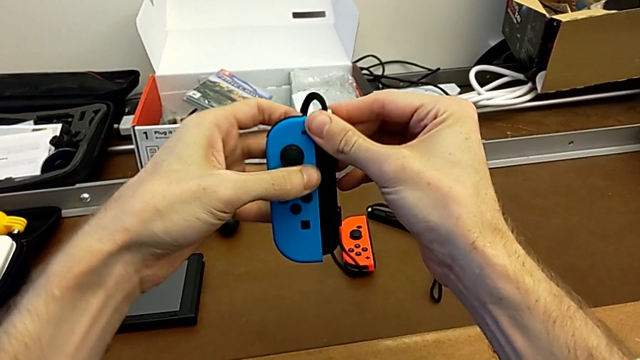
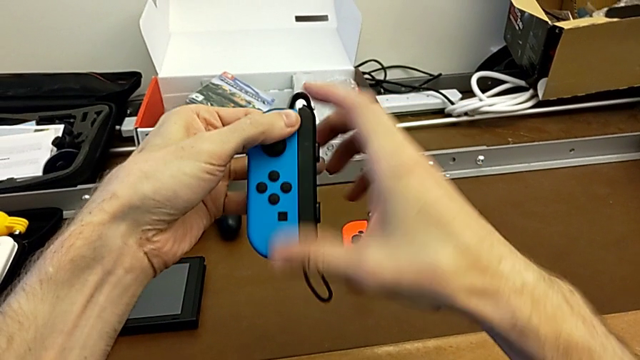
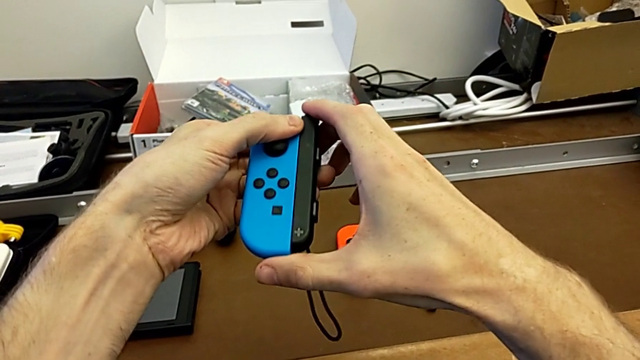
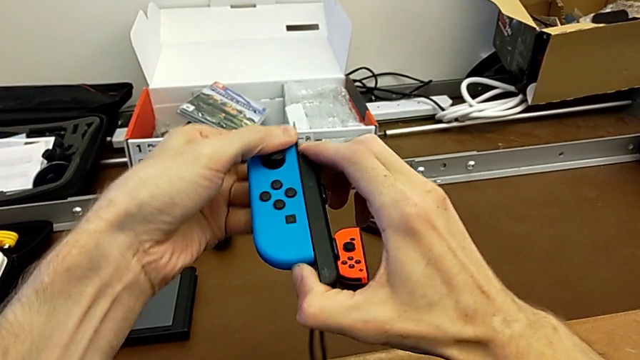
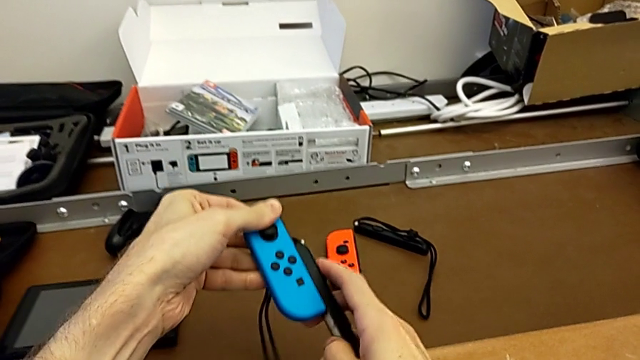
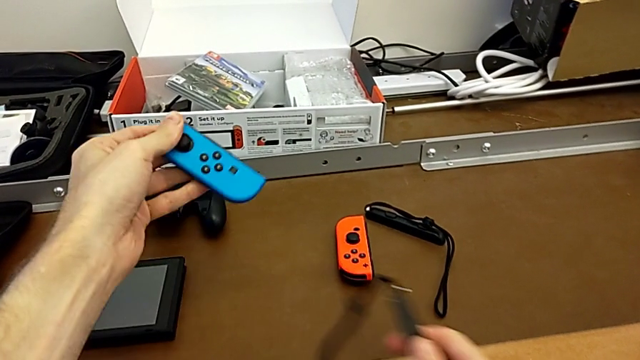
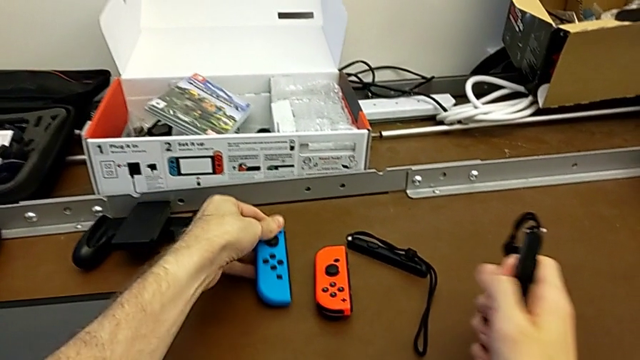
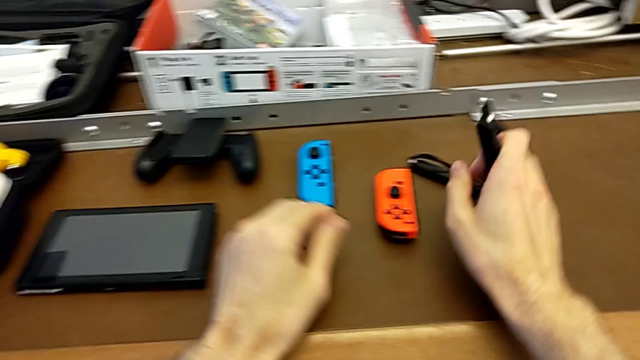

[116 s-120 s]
The camera wearer is disassembling the Joy-Con controllers and the Joy-Con straps. They disassemble the blue Joy-Con controller and place it.

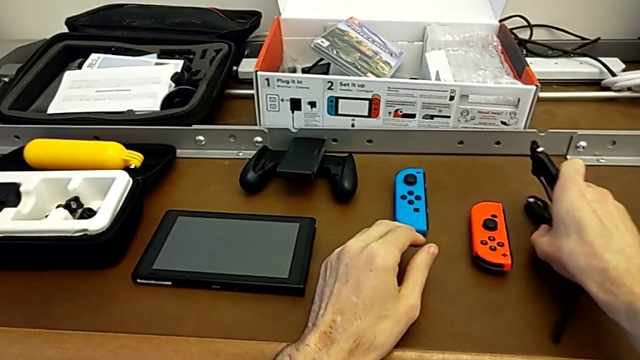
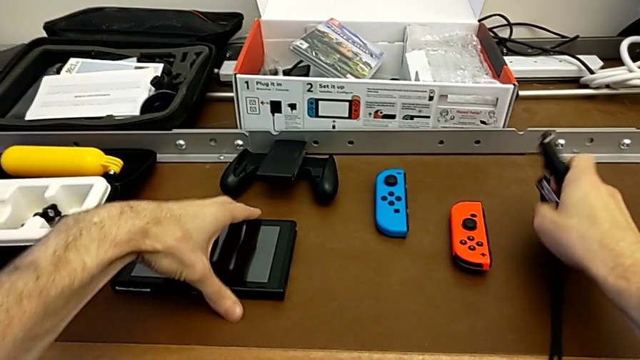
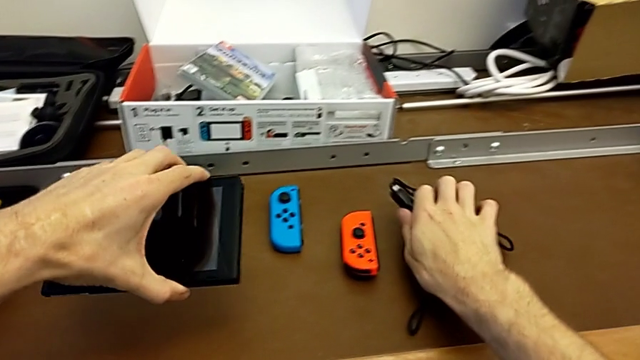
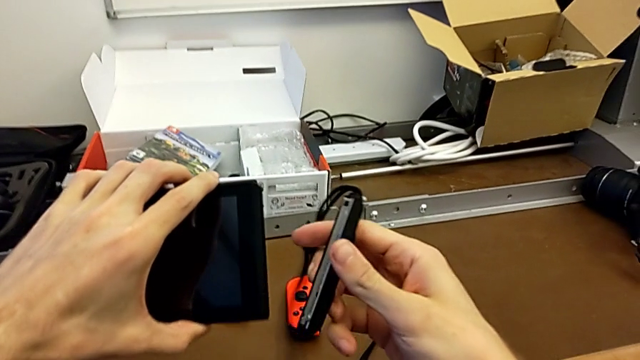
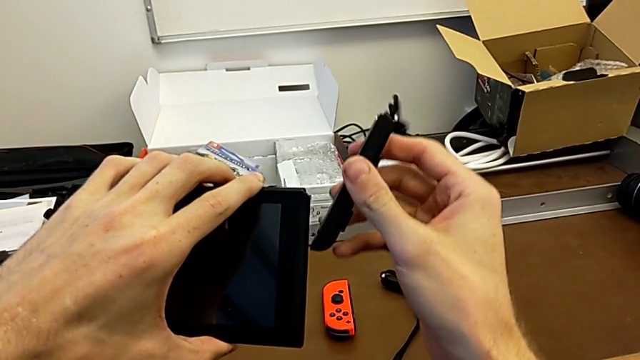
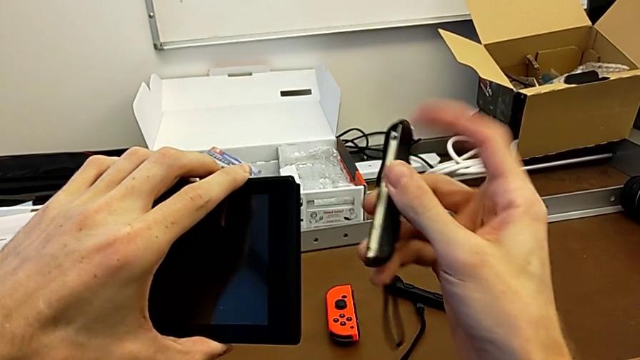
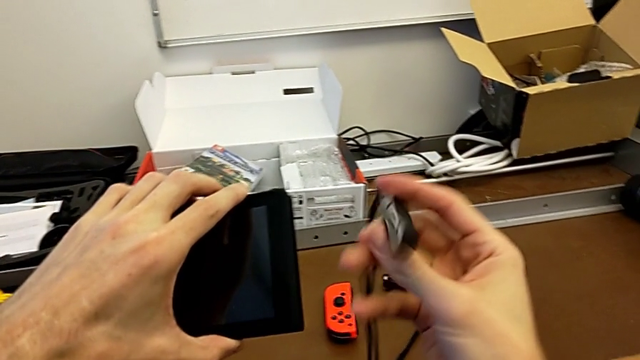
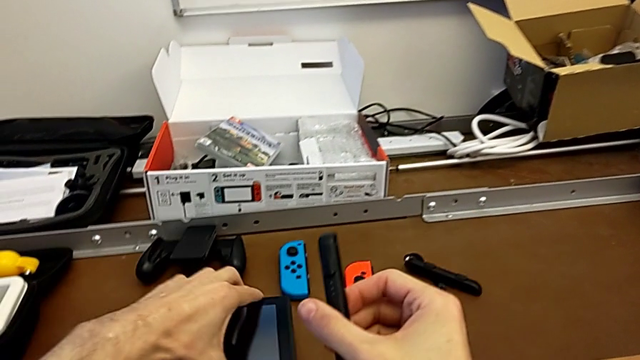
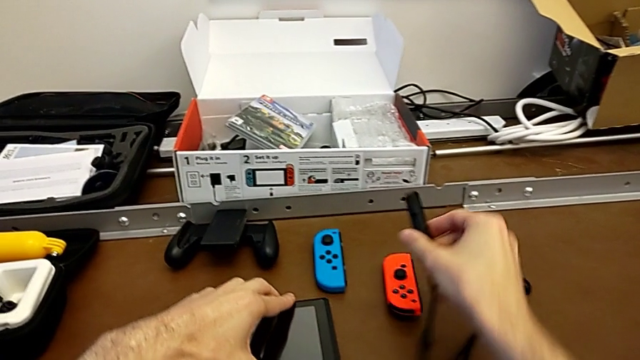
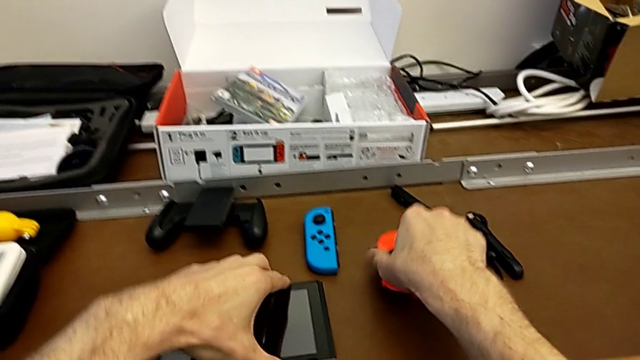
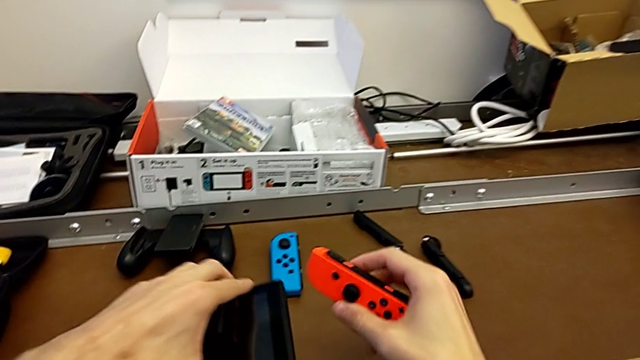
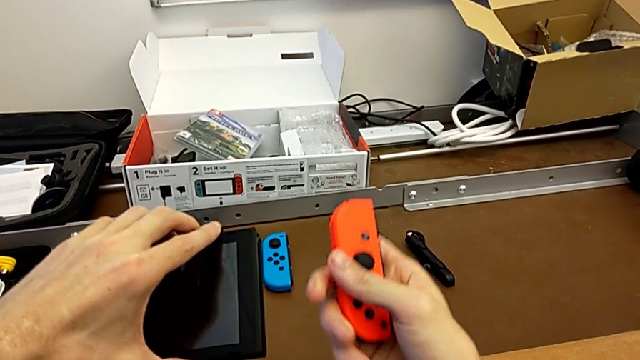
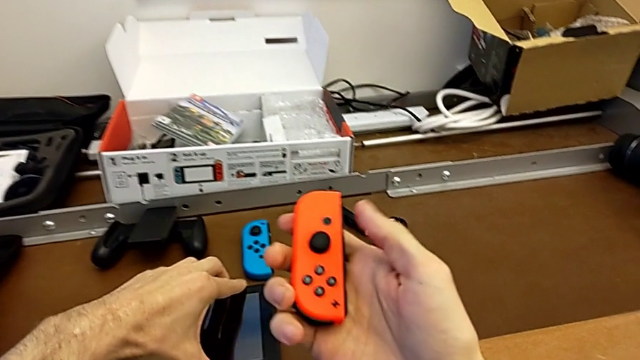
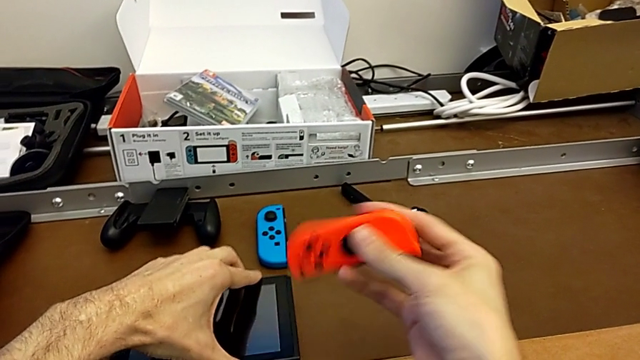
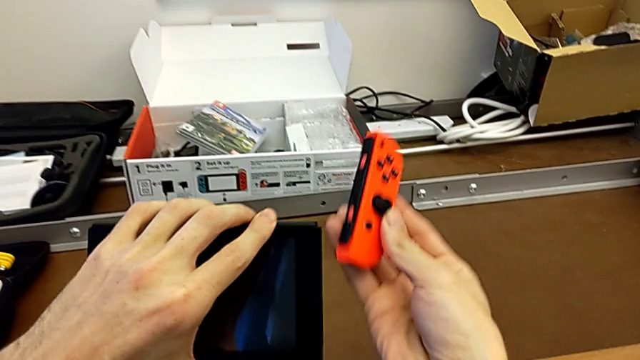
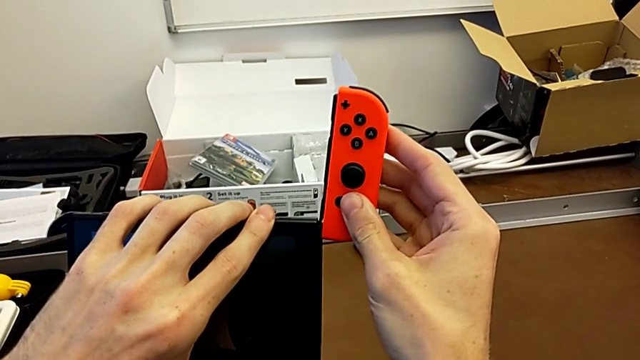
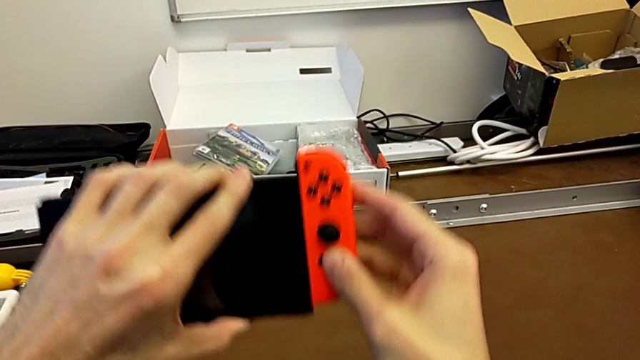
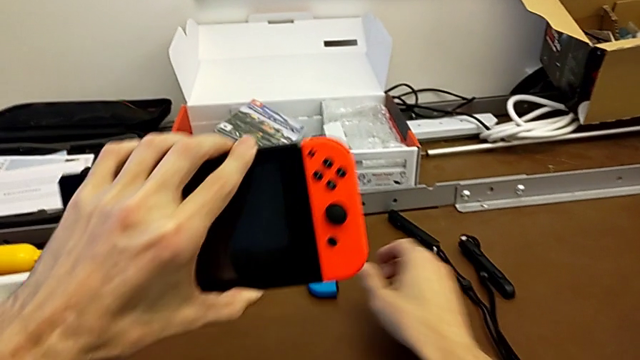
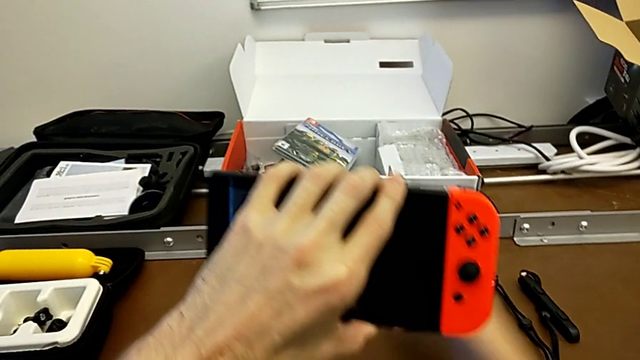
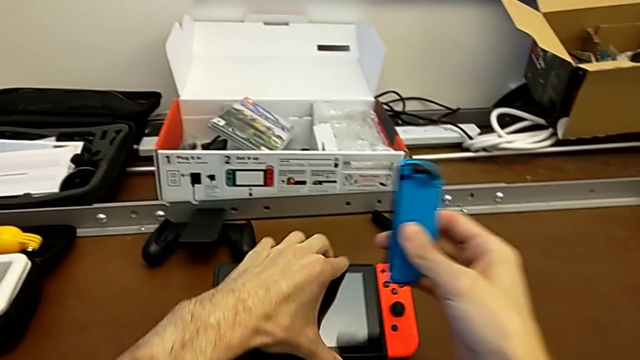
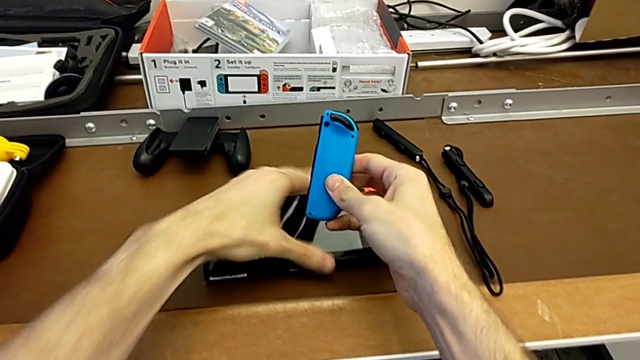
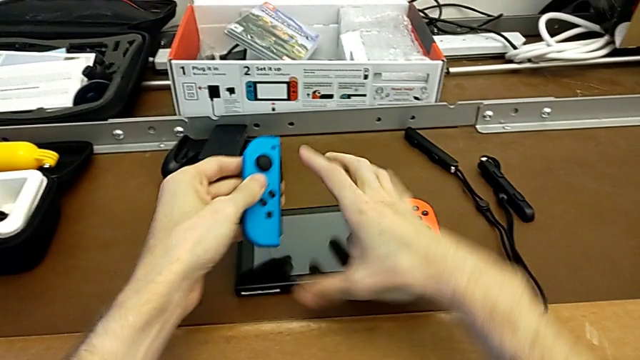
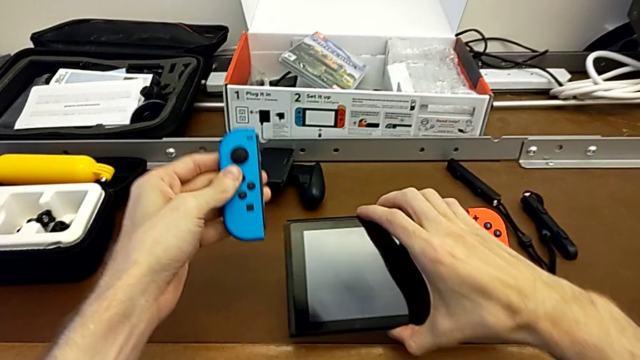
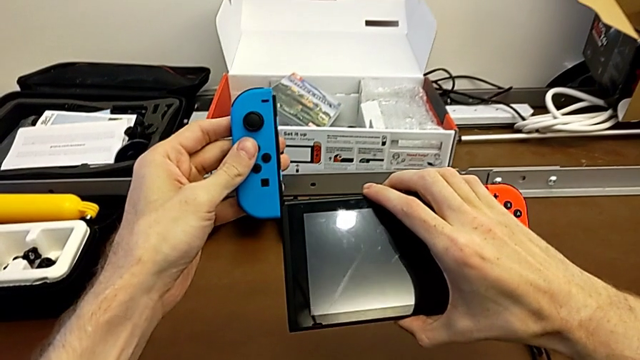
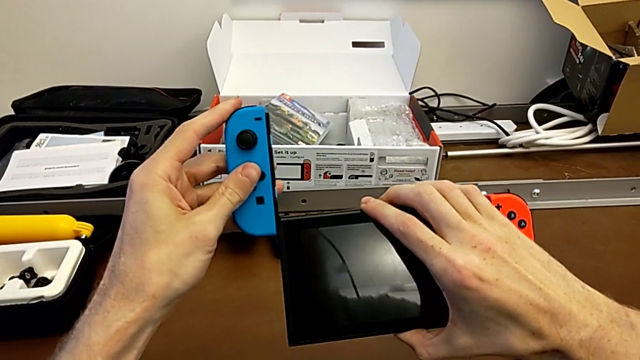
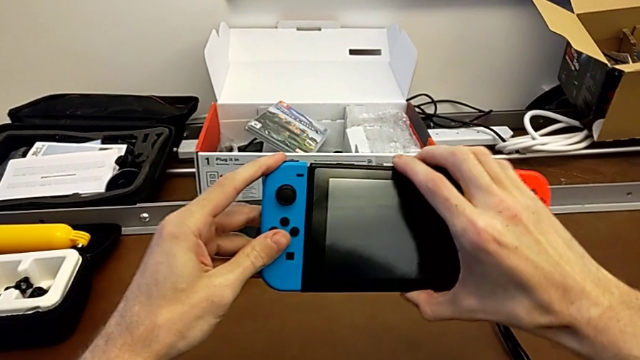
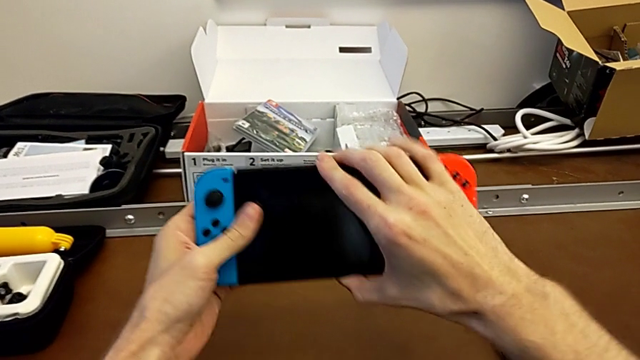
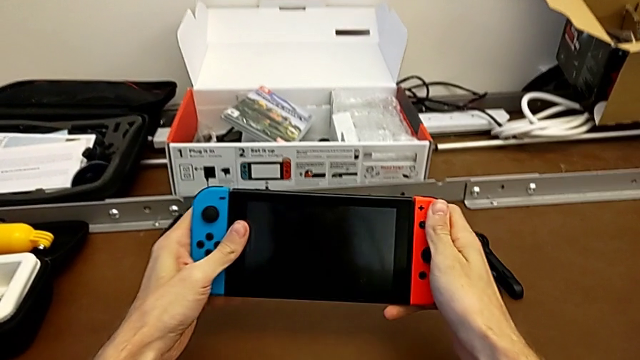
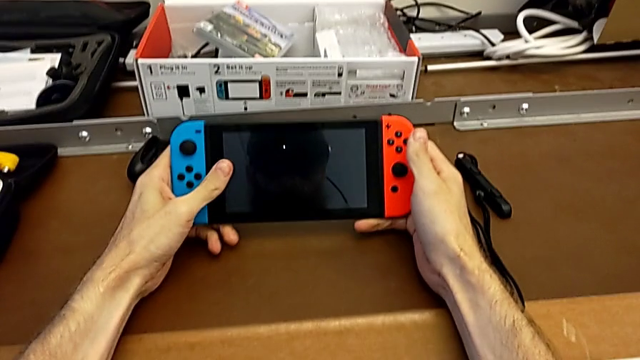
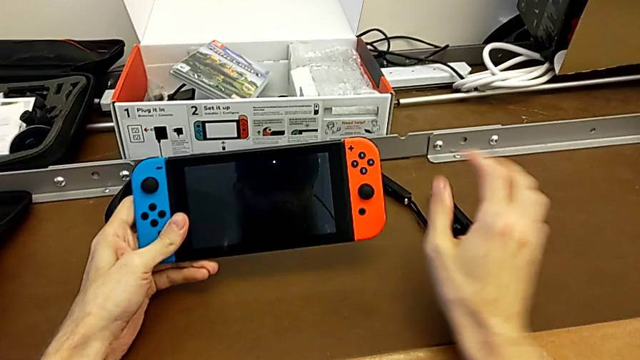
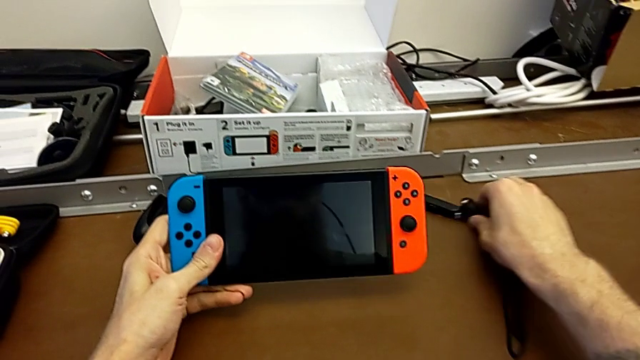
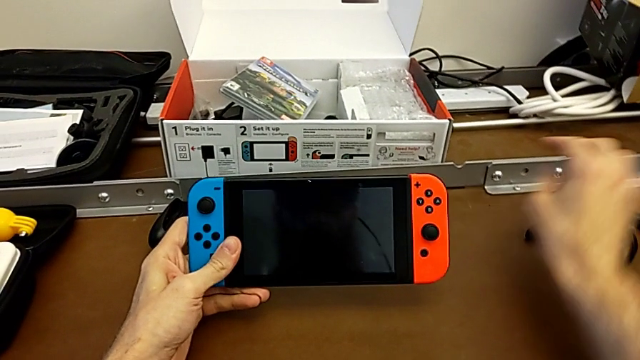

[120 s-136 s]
The camera wearer assembles the Joy-Con controllers to the Nintendo Switch. They place the Joy-Con strap, grab the Nintendo Switch, flip the Joy-Con strap, place the Nintendo Switch with the left hand, place the Joy-Con strap with the right hand, grab the red Joy-Con controller, flip it and assemble it with the right hand. They grab the blue Joy-Con controller with the right hand, flip it with the left hand, place the Nintendo Switch with the right hand, grab it with the right hand, assemble the blue Joy-Con controller and begin to place the Joy-Con strap.
